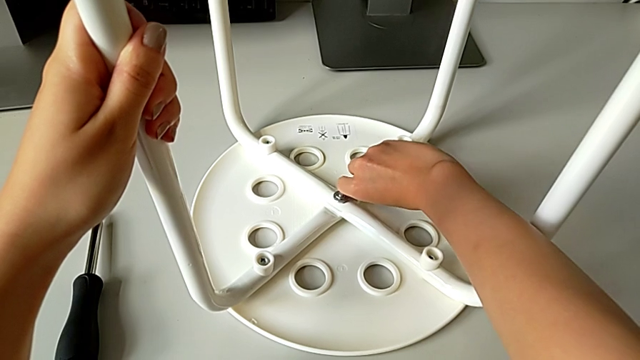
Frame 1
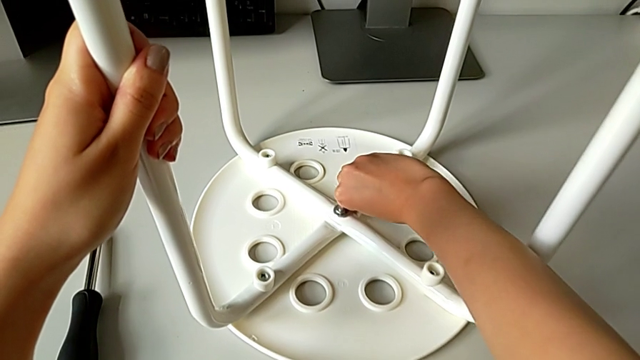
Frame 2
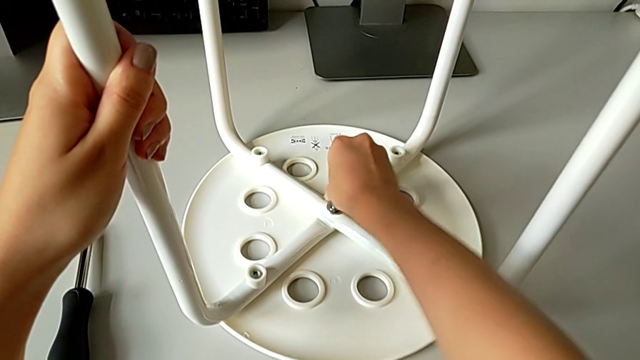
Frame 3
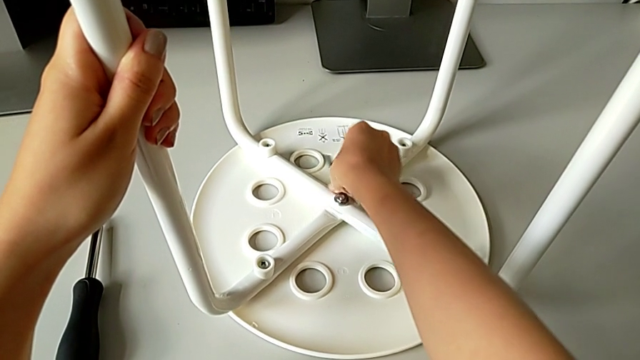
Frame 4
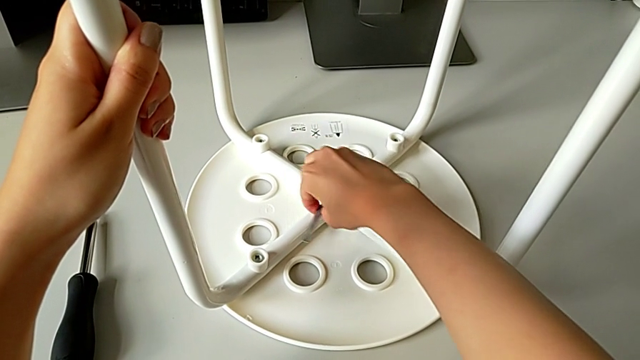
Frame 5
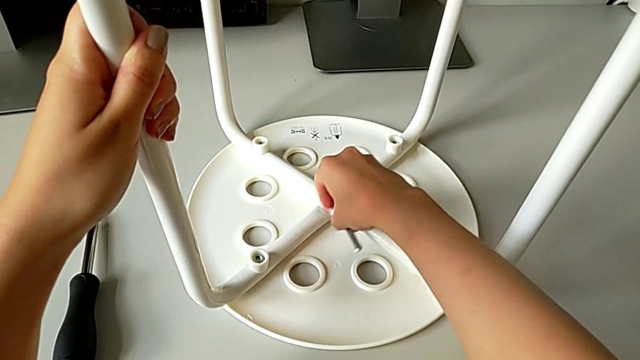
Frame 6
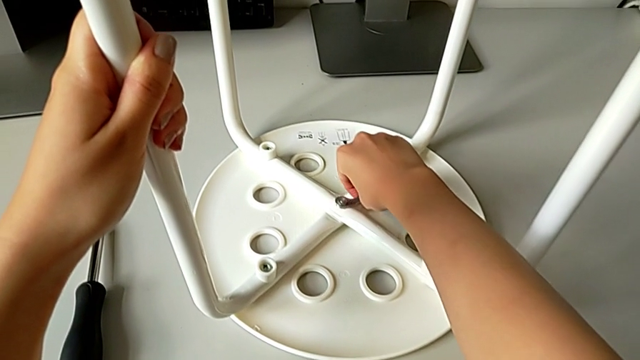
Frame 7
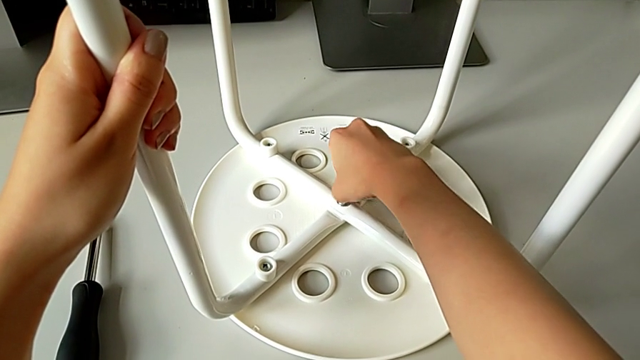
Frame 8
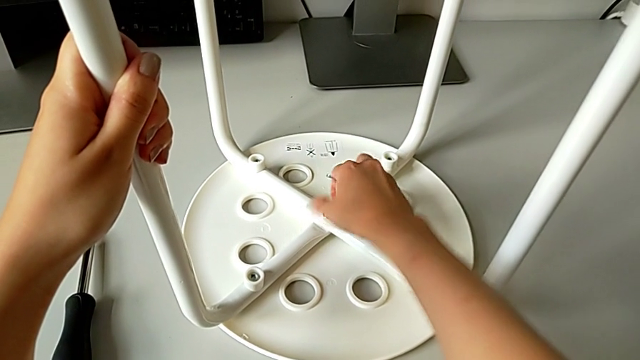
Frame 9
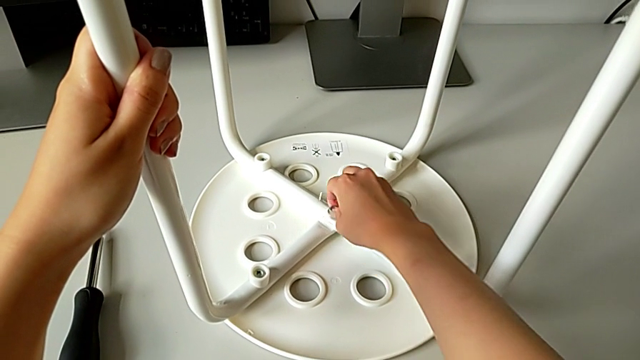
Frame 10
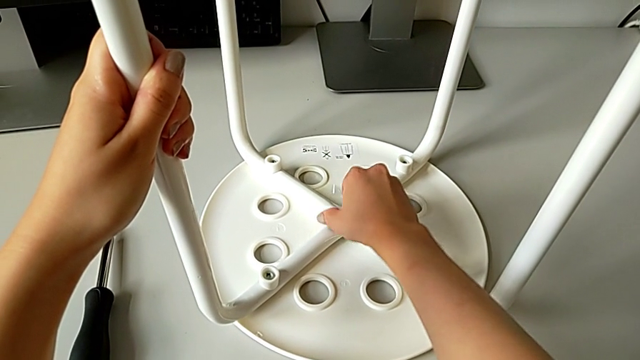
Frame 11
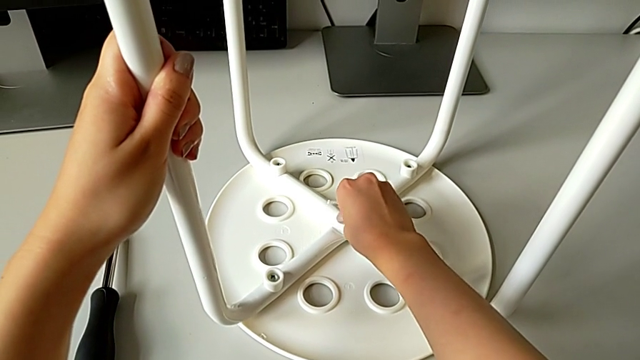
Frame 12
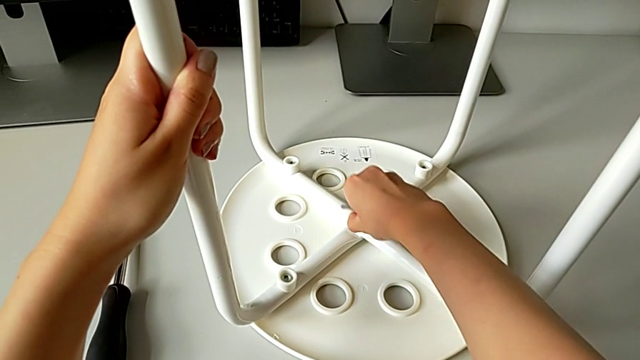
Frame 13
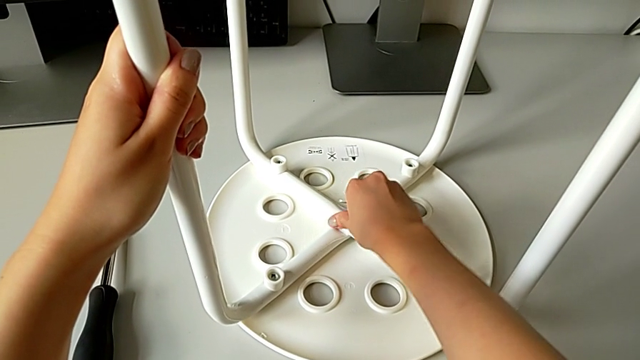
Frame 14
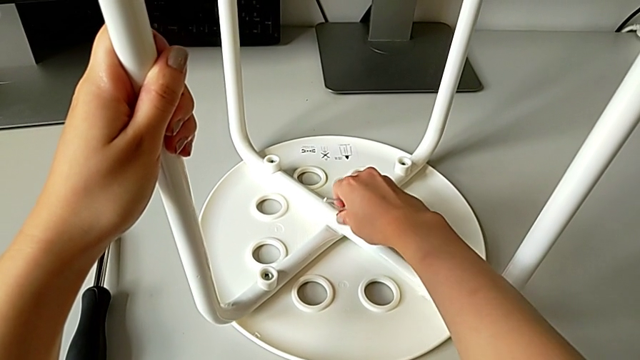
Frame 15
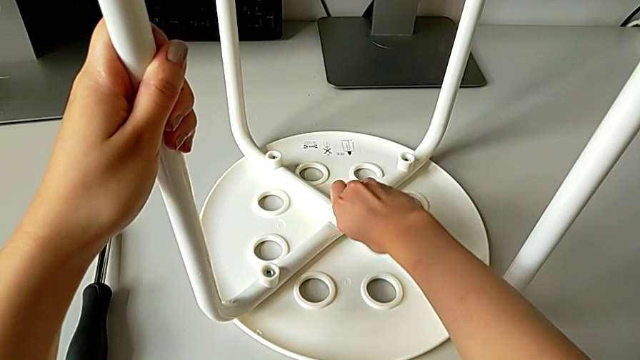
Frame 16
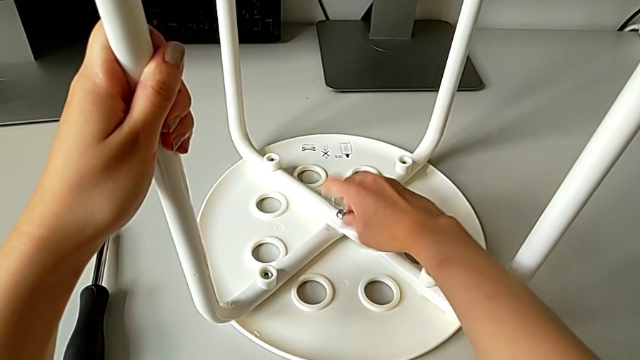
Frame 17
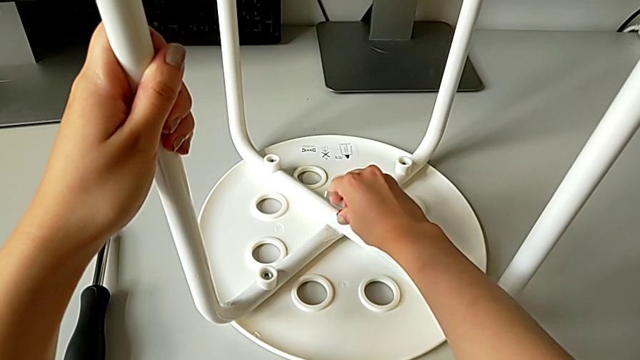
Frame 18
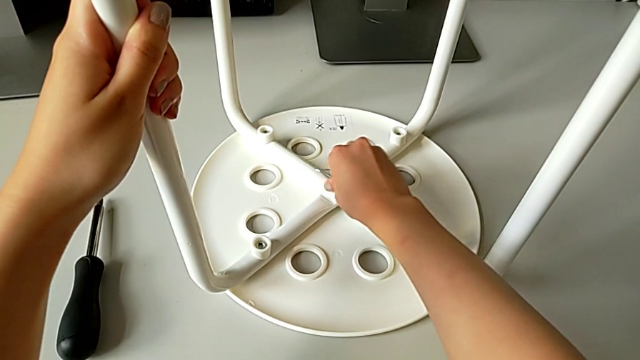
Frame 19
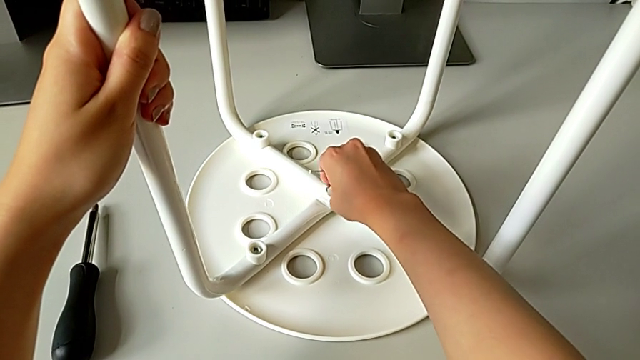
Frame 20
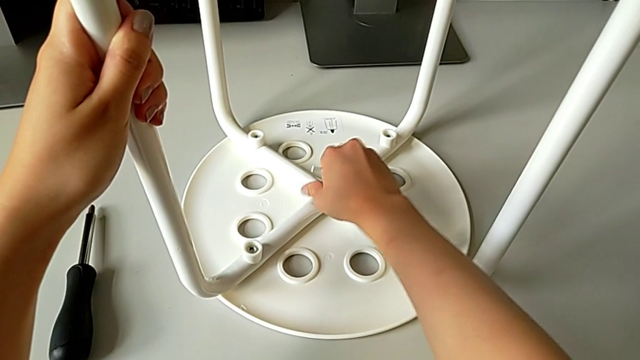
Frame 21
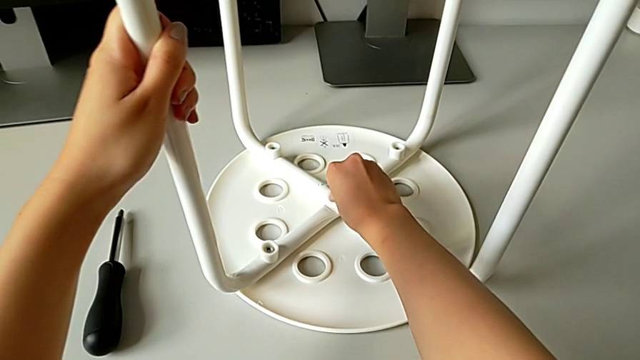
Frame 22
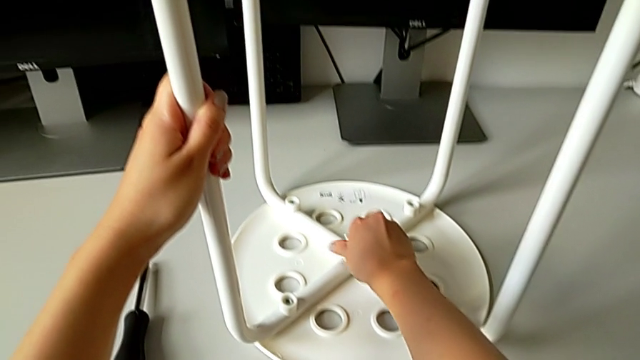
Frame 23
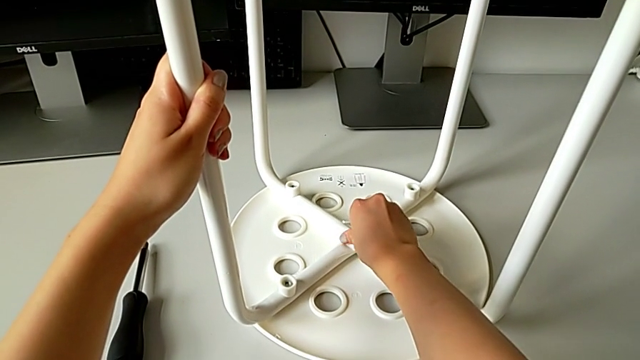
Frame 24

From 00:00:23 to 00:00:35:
The camera wearer is unscrewing the marius. They keep unscrewing the middle hex nut and withdraw it.

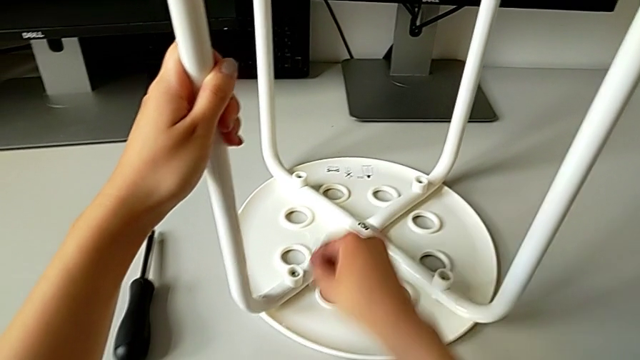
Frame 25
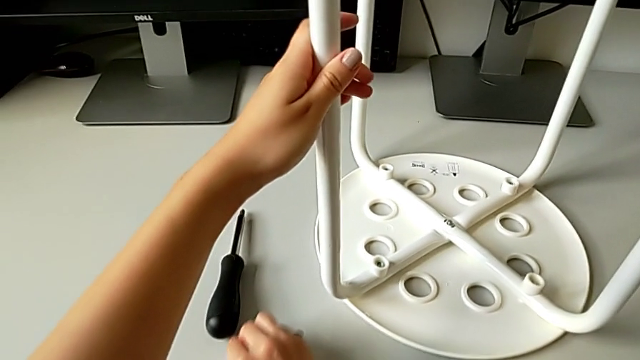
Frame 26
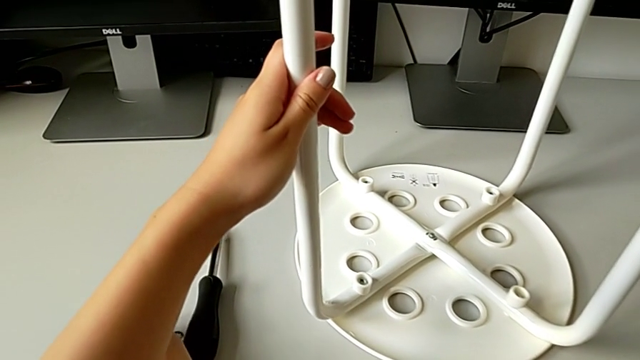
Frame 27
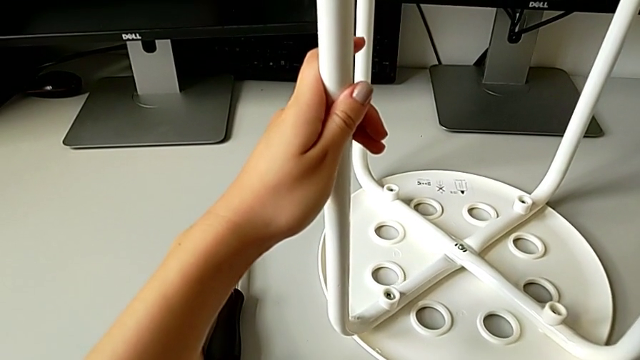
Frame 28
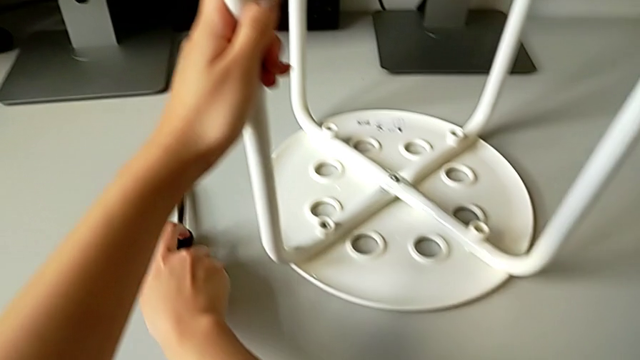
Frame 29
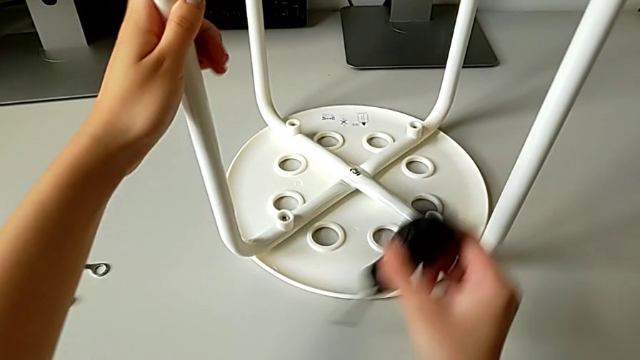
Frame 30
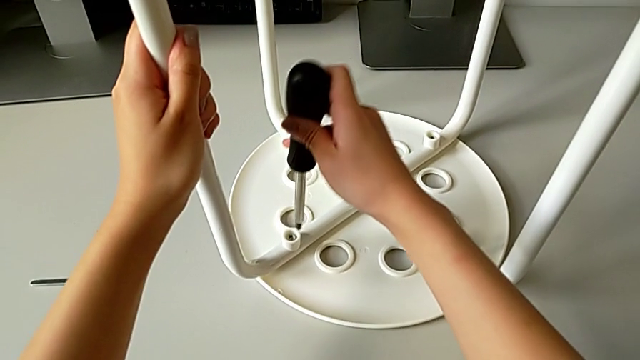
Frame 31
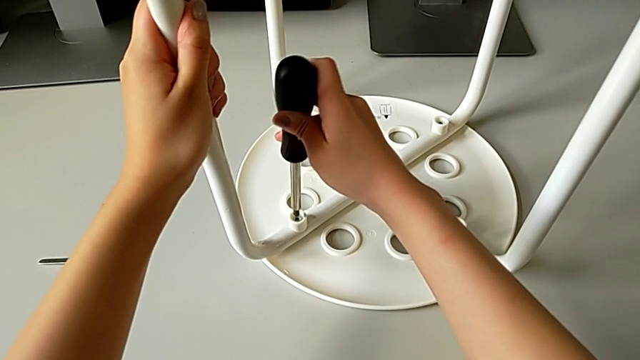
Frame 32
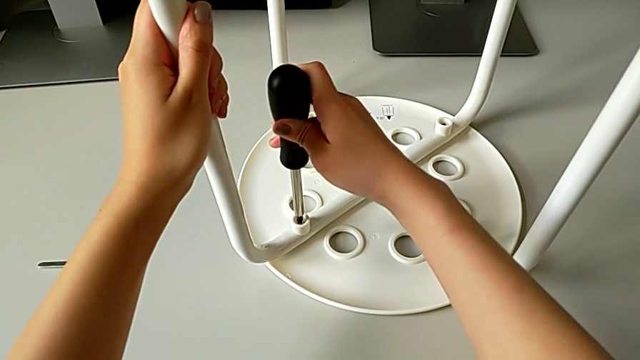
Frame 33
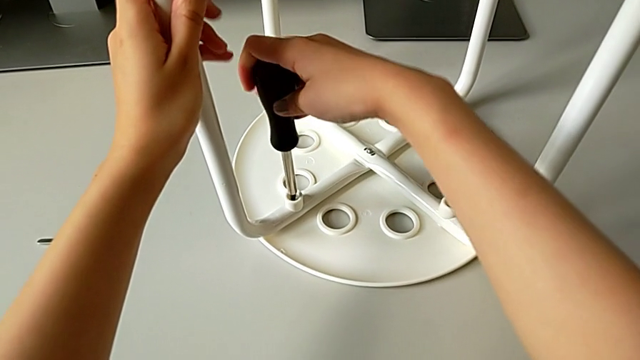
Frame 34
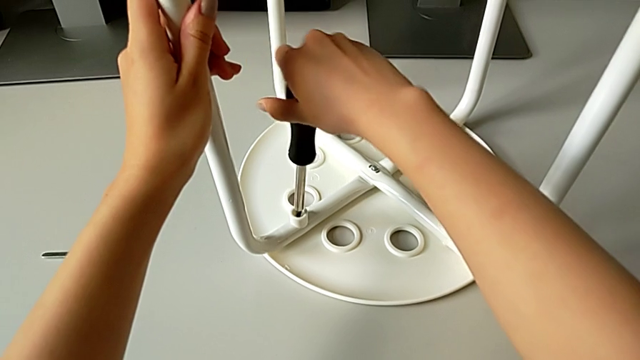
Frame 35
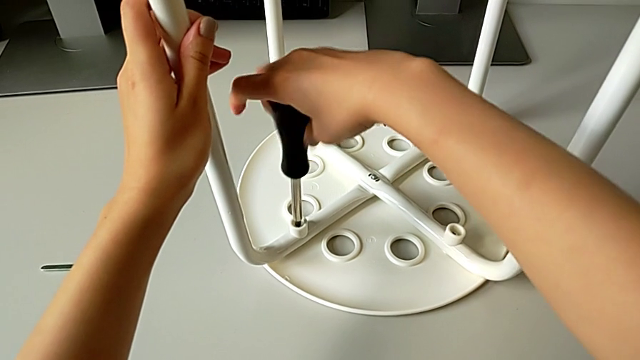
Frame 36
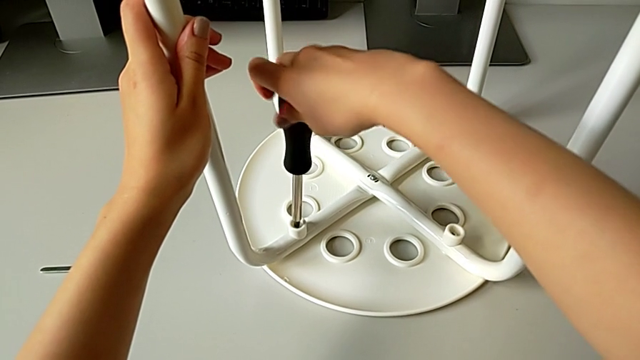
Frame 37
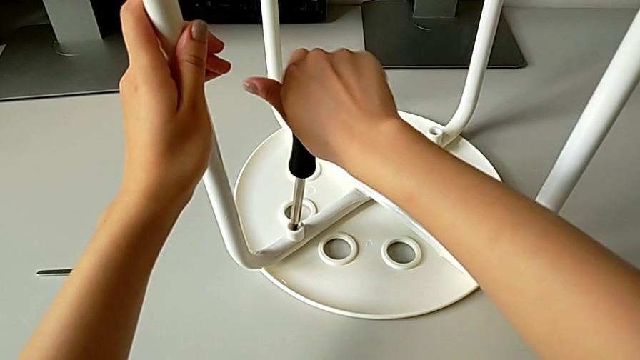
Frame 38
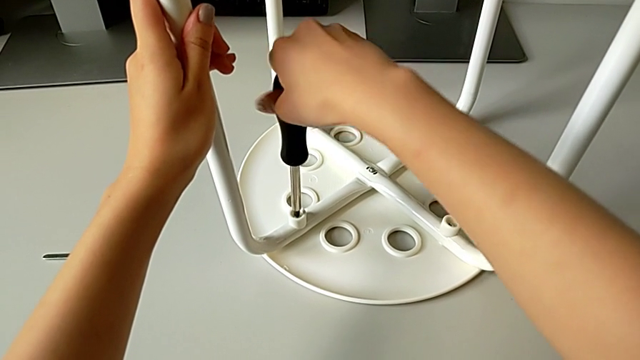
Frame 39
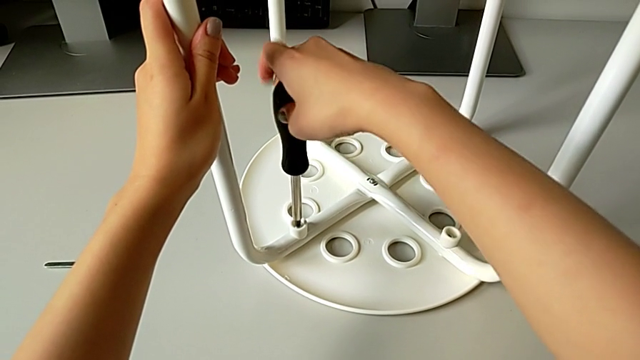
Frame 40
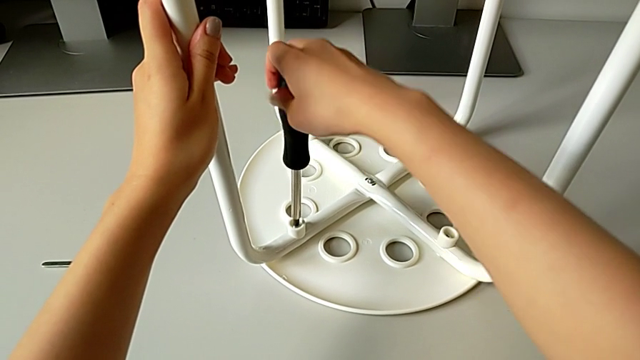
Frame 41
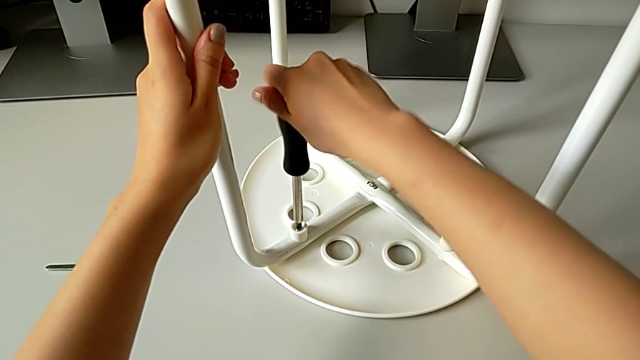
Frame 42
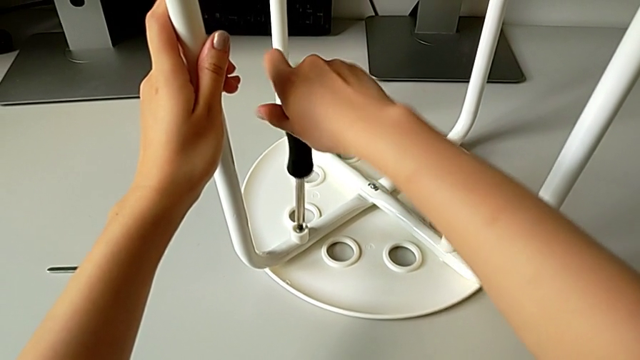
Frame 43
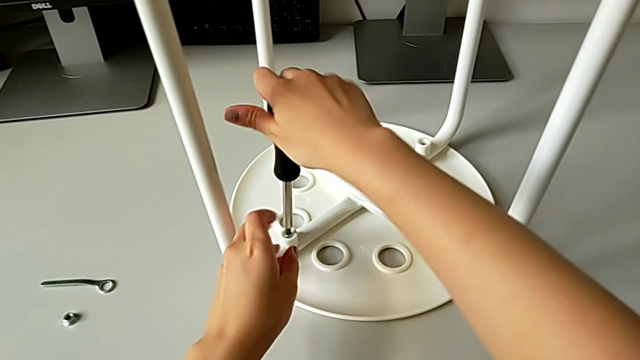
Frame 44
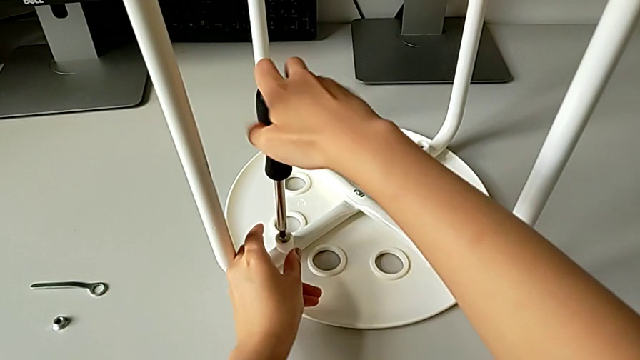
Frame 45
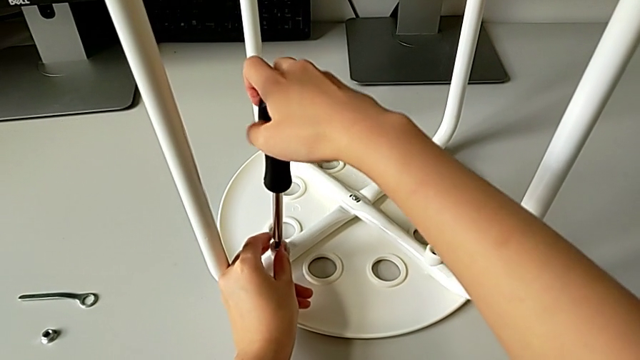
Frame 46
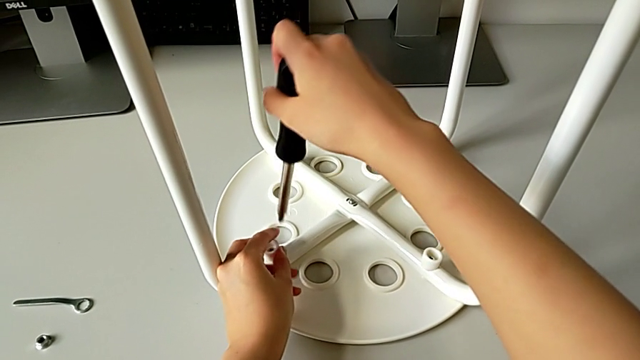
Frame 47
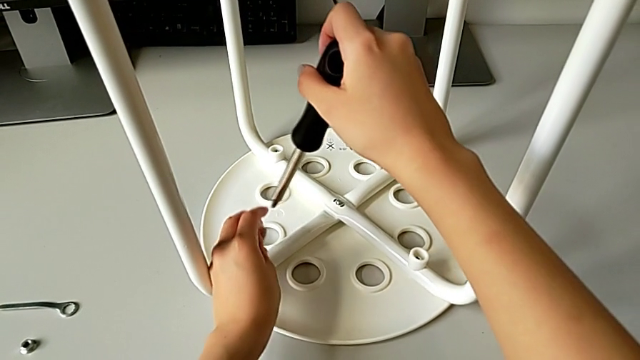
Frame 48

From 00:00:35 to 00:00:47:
The camera wearer is unscrewing the marius. They place the middle hex nut, place the hexagonal wrench, grab the screwdriver, insert it, unscrew the screw and withdraw it.
